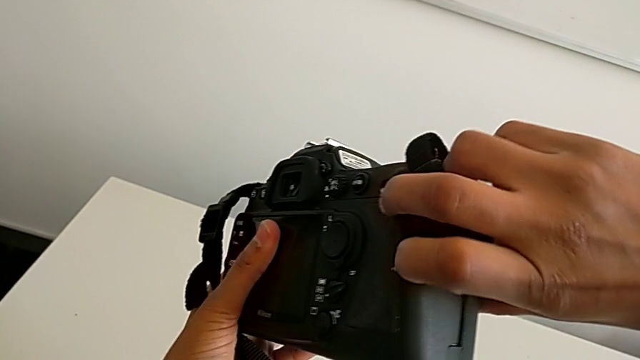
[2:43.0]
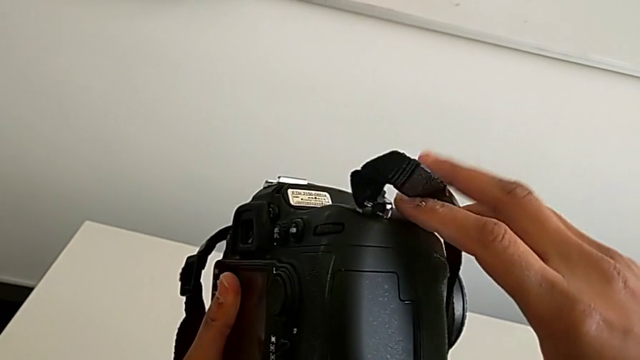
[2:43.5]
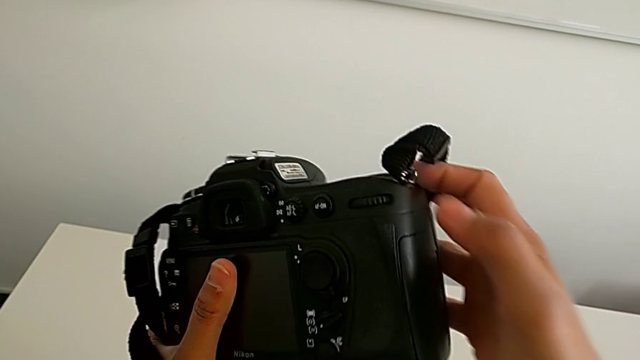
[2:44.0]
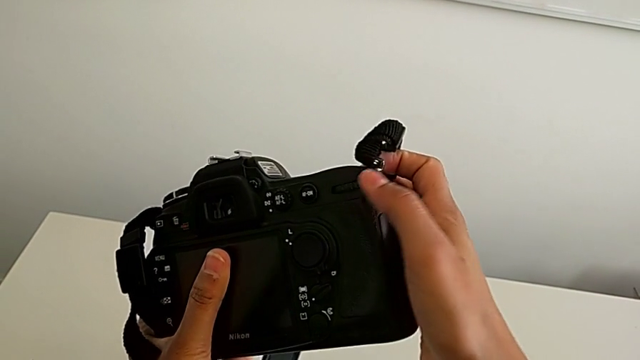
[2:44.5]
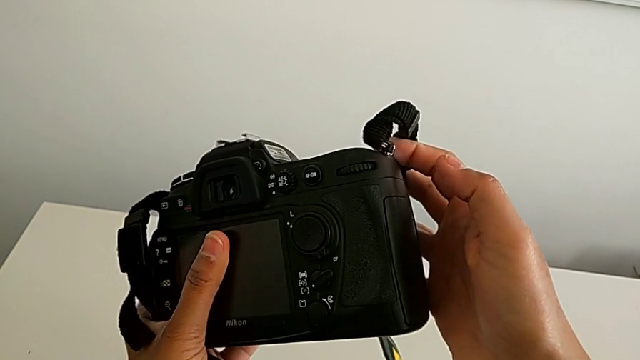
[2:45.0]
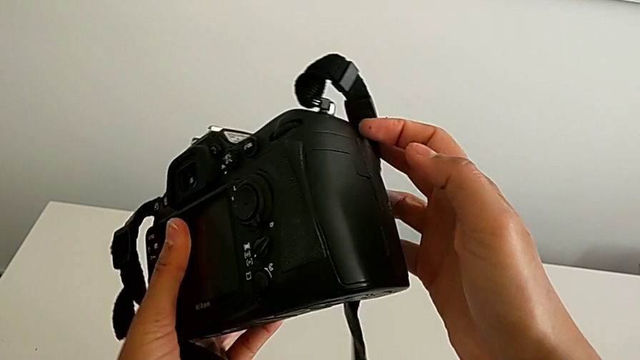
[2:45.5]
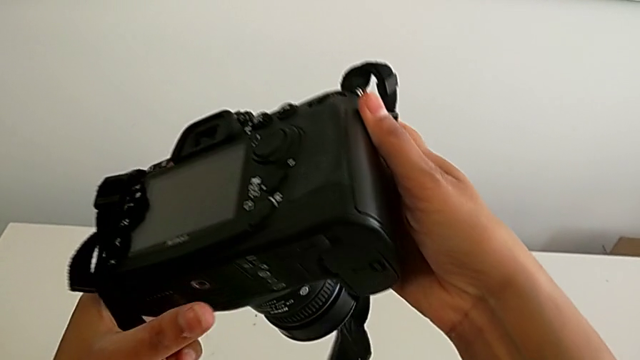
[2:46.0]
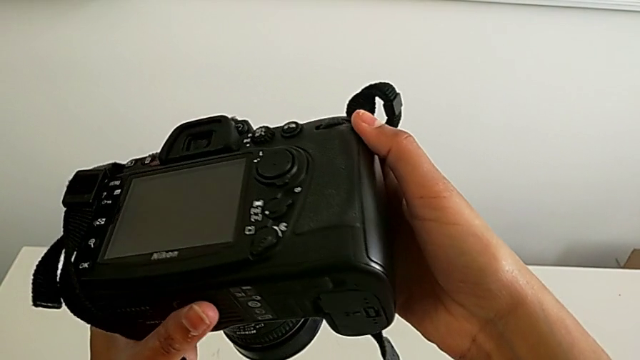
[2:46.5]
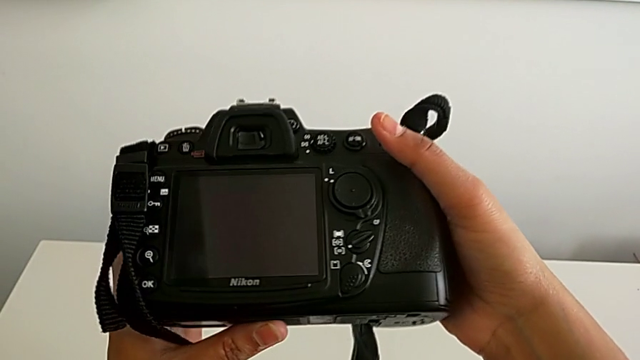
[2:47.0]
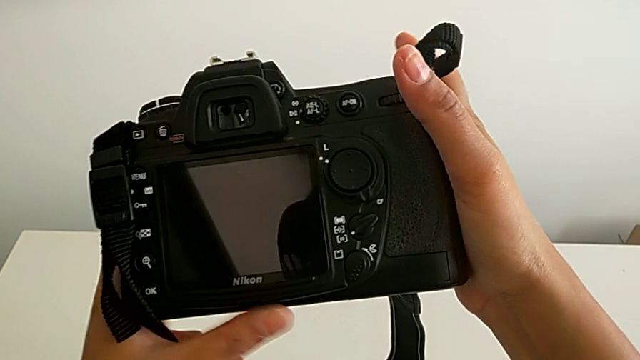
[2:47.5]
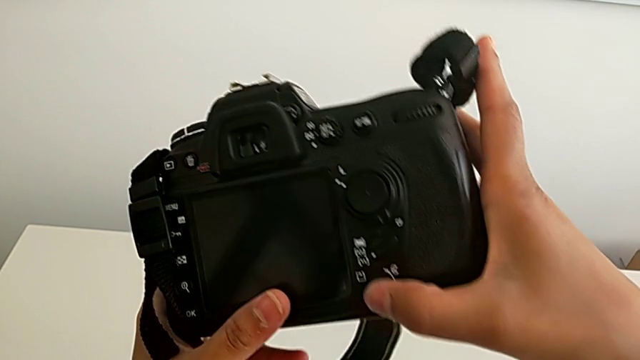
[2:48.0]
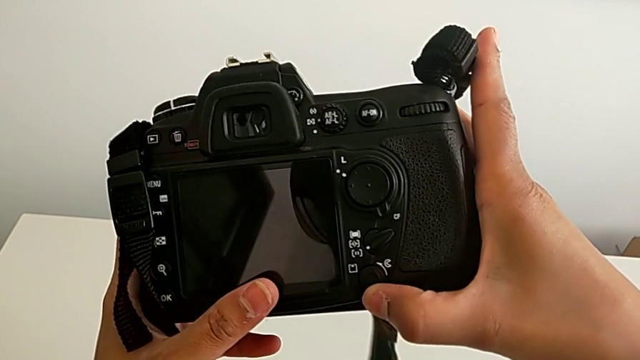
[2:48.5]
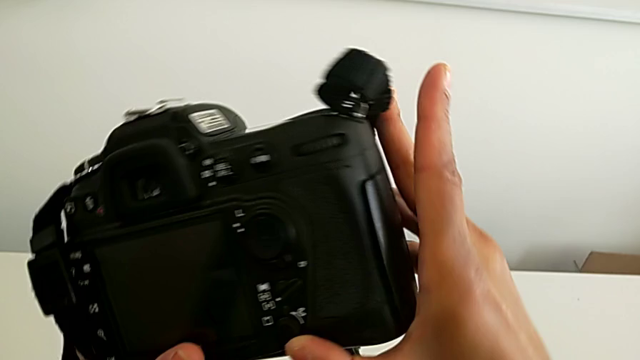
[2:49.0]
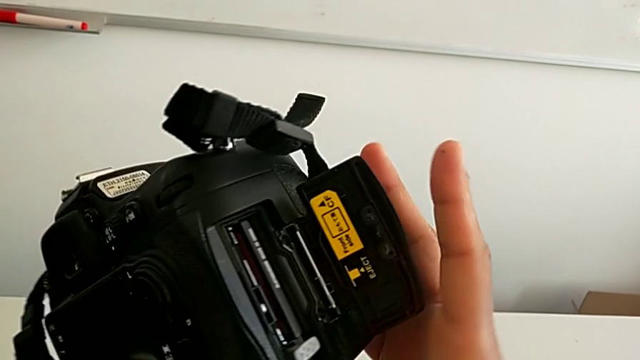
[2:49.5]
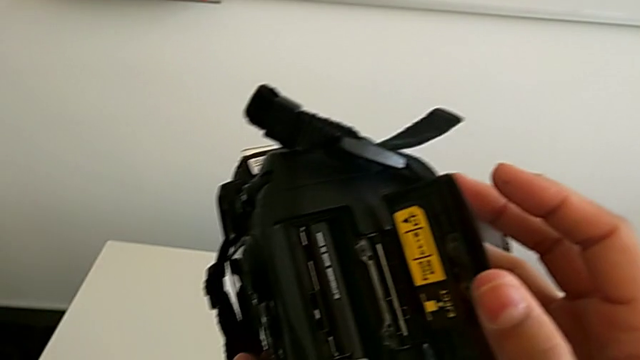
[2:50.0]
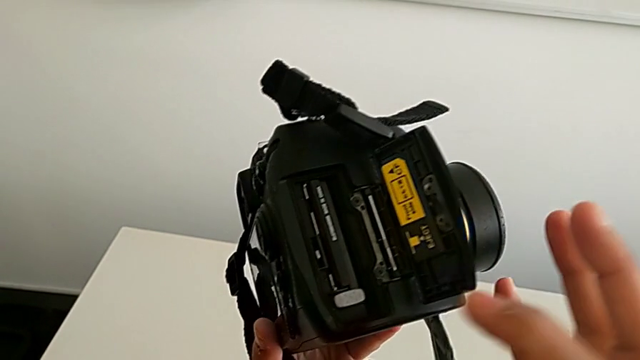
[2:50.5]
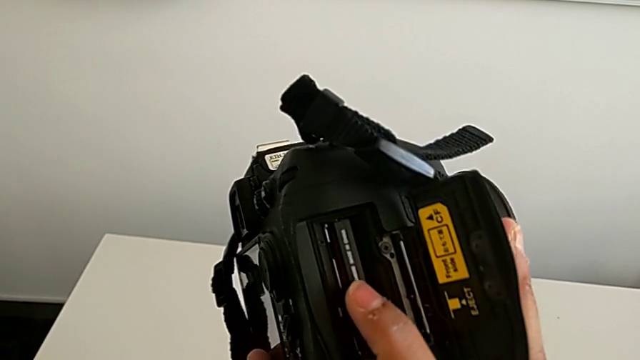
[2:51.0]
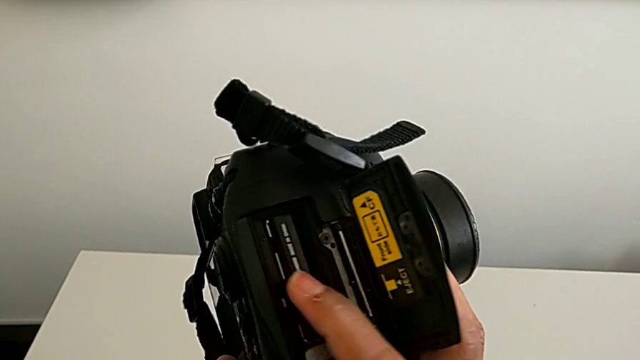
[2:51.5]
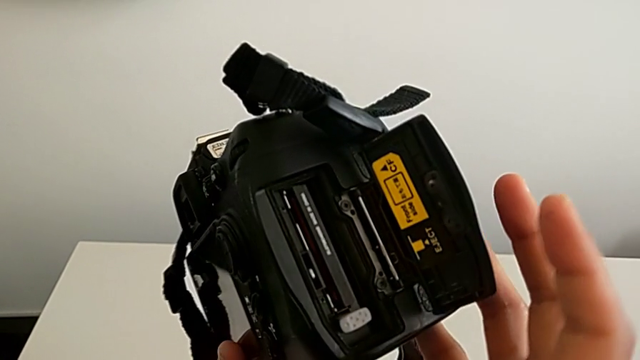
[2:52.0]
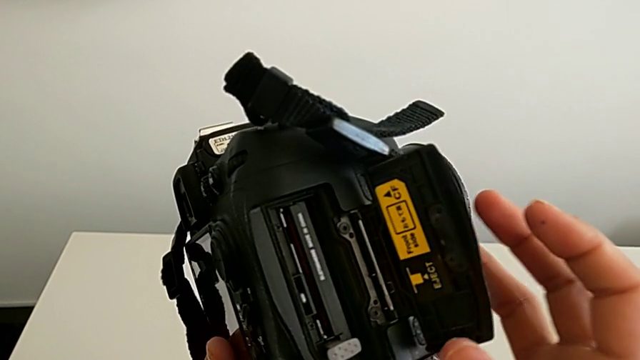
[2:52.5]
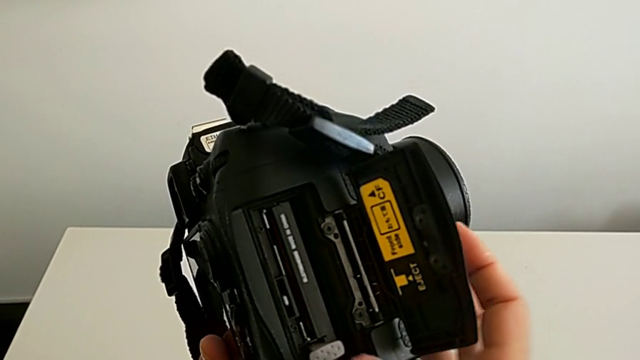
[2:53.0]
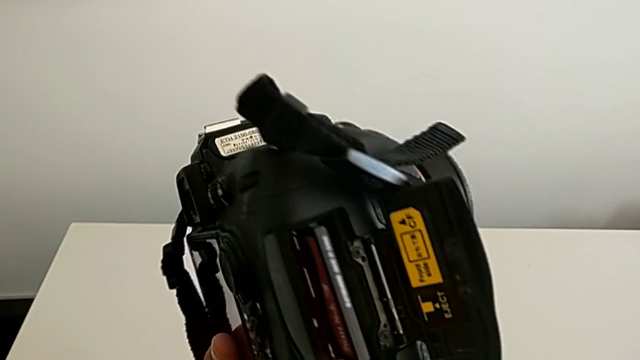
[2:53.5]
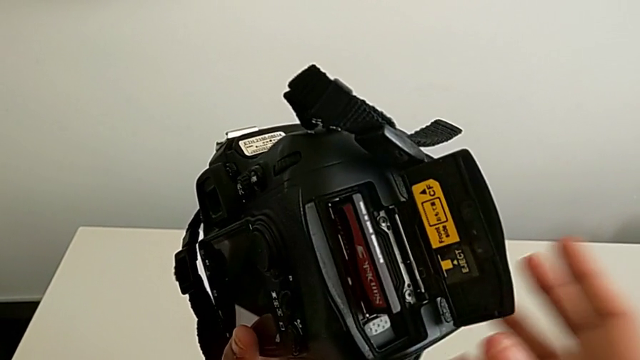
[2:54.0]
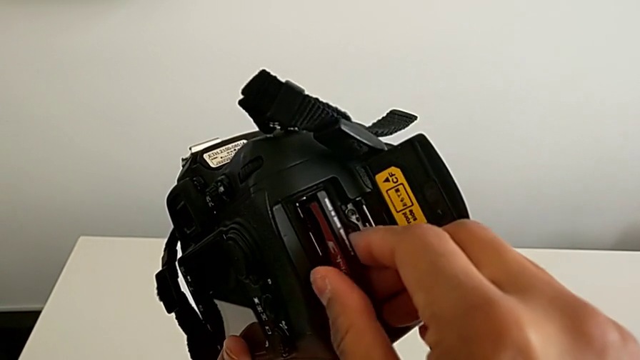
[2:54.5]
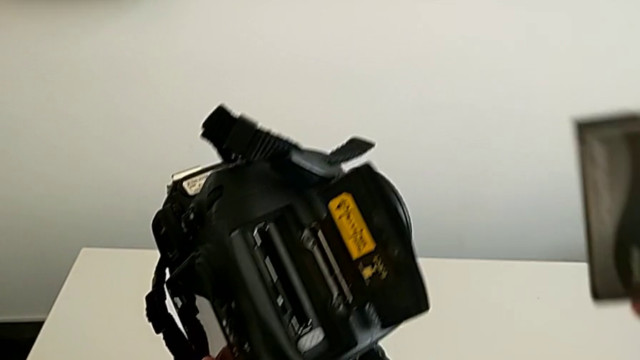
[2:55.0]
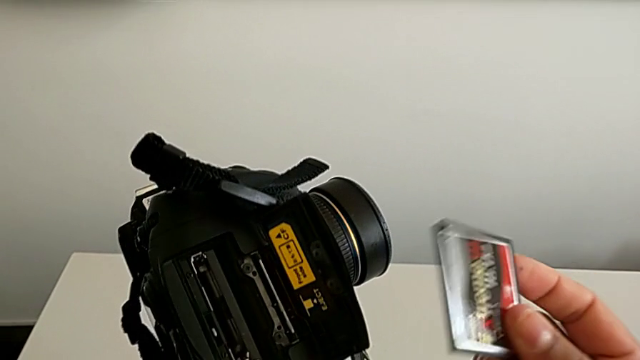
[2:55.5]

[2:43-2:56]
The camera wearer is removing the SD card. They inspect the DSLR, slide the button, wrongly press the SD card and pull it.

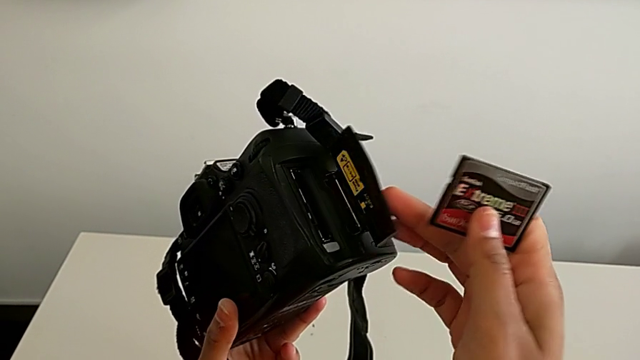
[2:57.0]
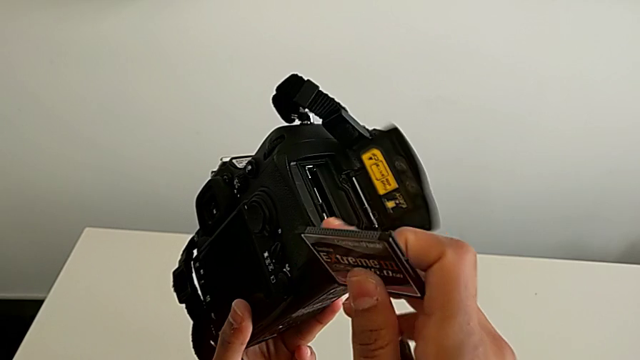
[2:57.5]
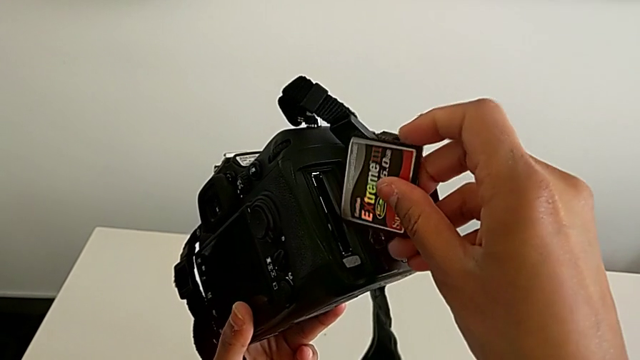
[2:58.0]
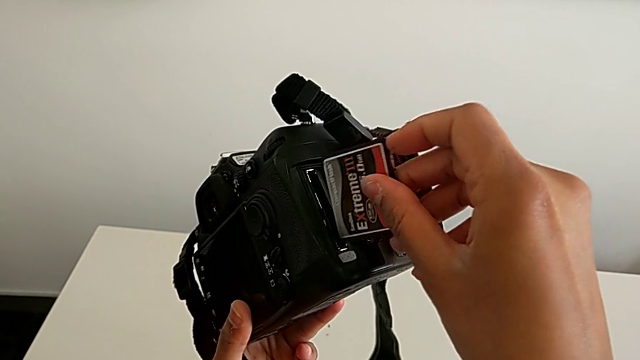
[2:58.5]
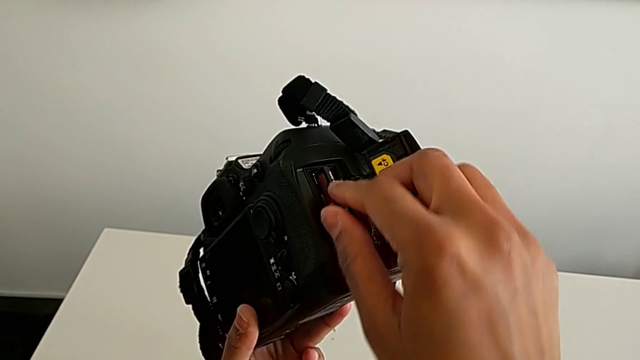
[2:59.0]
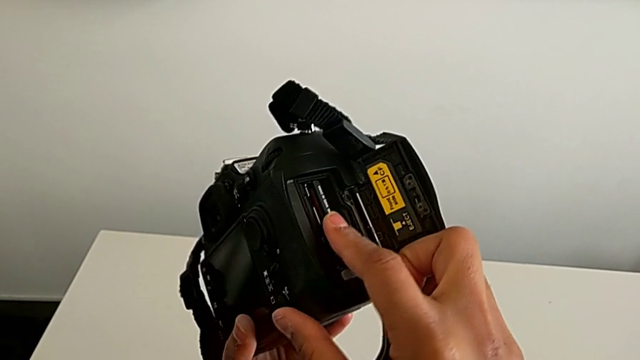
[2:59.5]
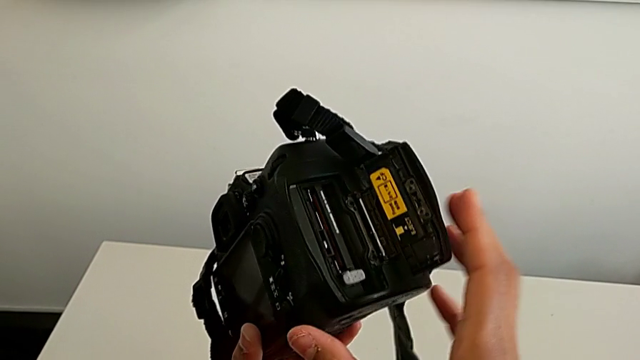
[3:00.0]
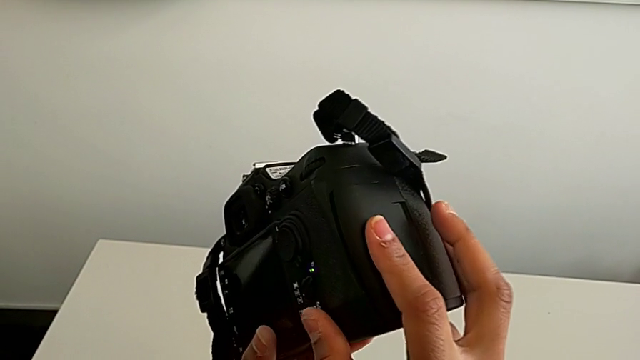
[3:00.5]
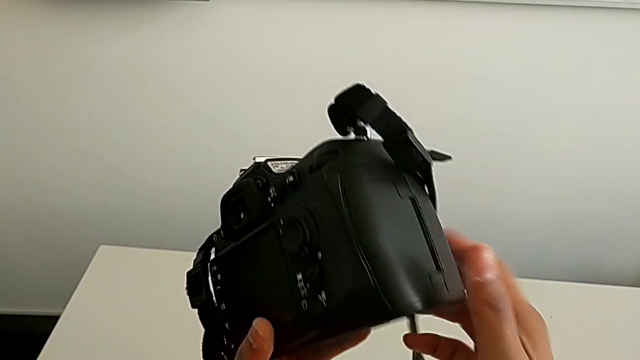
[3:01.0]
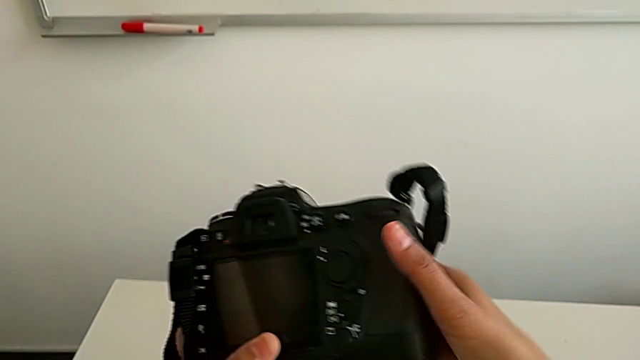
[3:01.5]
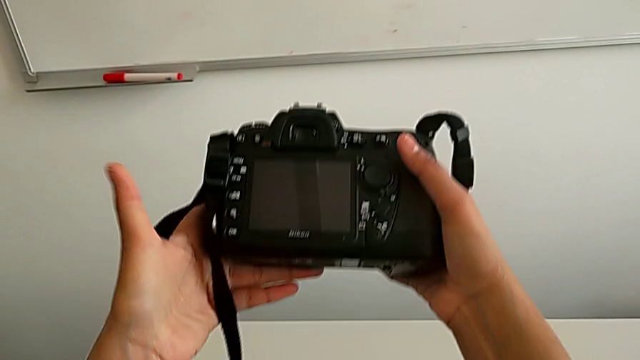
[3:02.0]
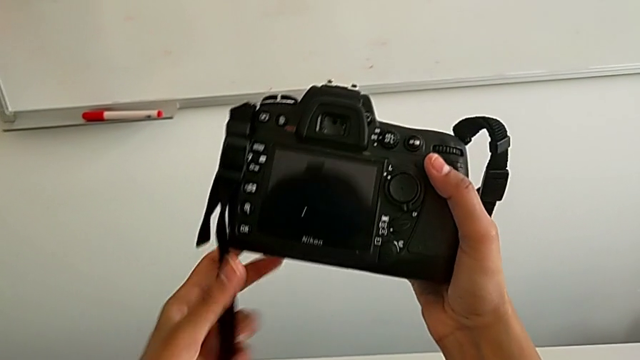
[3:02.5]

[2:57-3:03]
The camera wearer inserts an SD card. They flip the SD card, insert it and close the SD slot.
